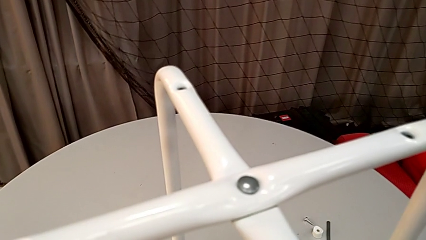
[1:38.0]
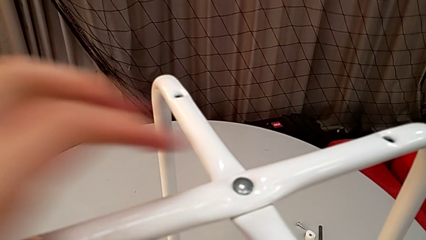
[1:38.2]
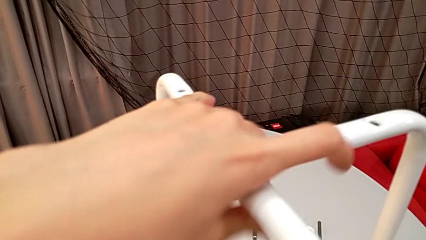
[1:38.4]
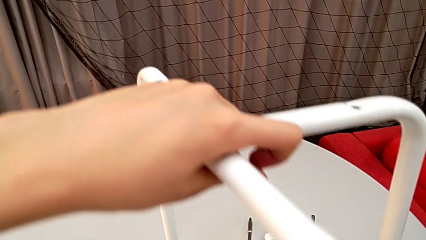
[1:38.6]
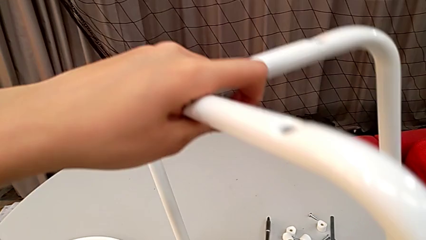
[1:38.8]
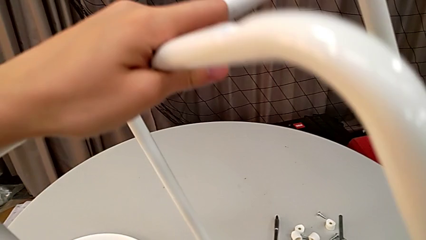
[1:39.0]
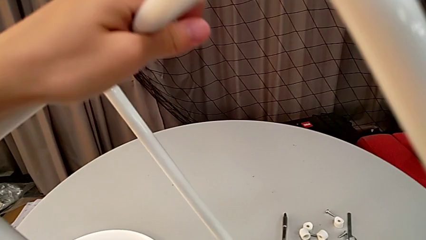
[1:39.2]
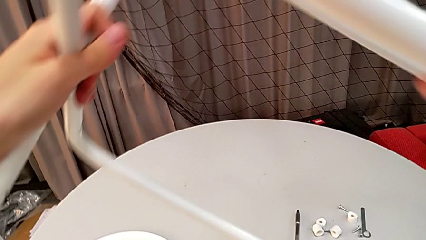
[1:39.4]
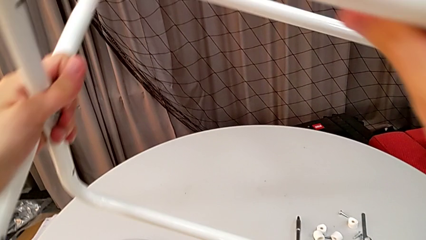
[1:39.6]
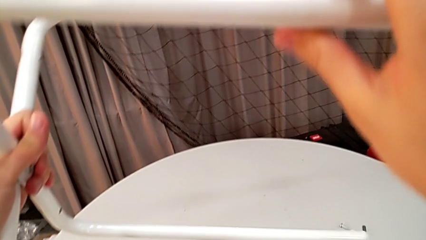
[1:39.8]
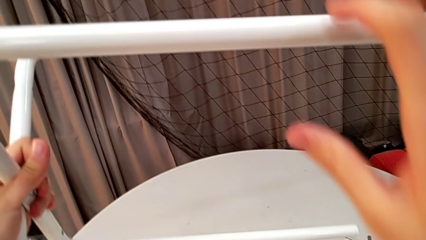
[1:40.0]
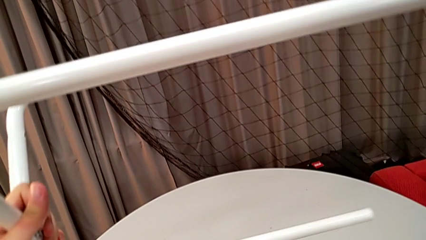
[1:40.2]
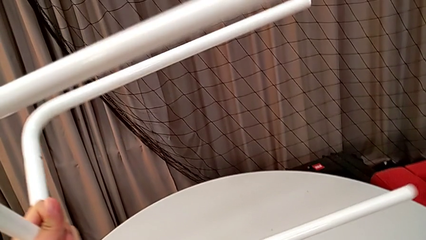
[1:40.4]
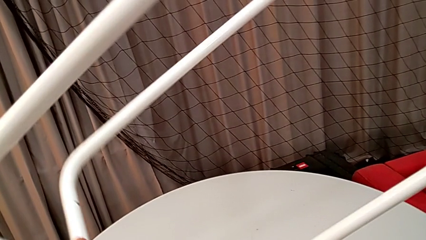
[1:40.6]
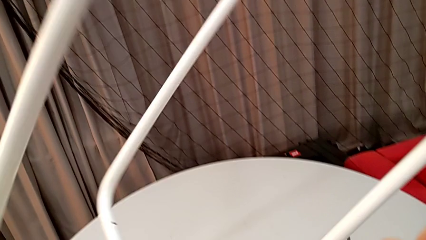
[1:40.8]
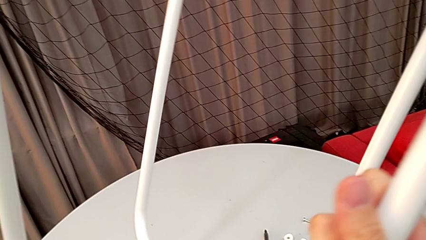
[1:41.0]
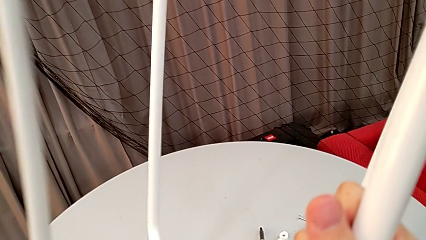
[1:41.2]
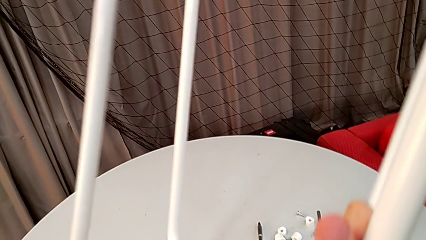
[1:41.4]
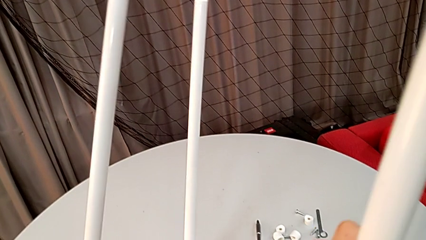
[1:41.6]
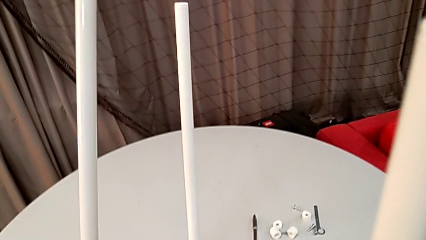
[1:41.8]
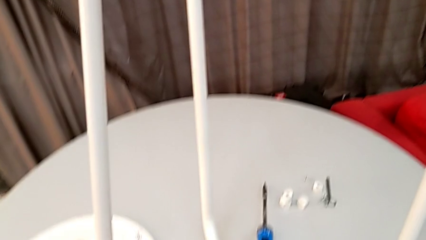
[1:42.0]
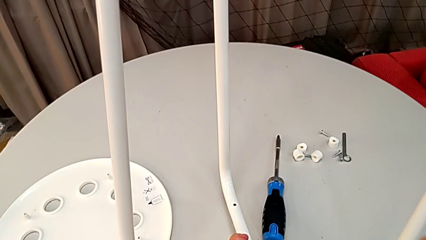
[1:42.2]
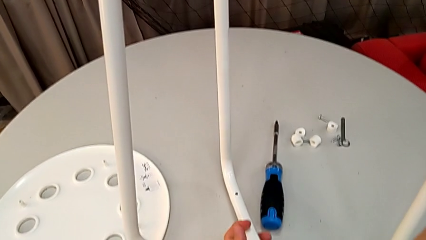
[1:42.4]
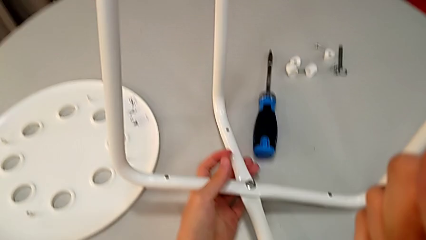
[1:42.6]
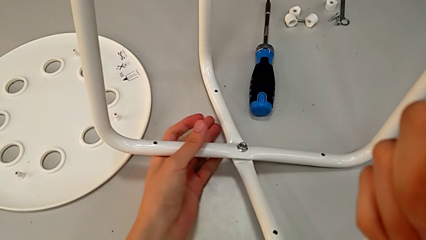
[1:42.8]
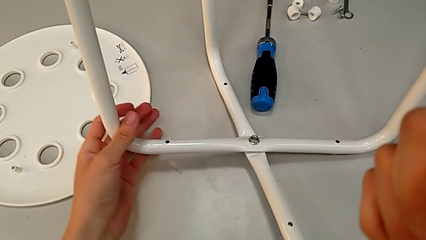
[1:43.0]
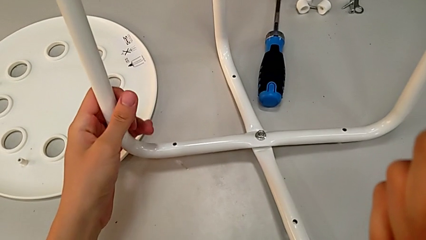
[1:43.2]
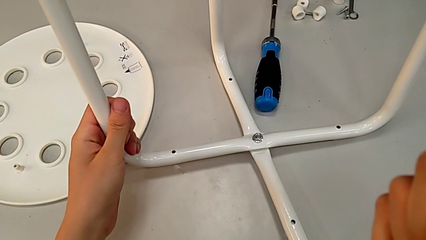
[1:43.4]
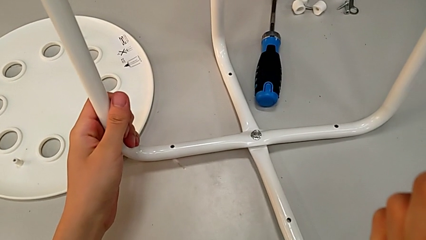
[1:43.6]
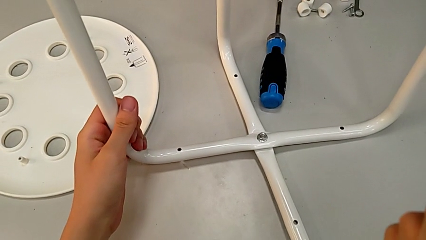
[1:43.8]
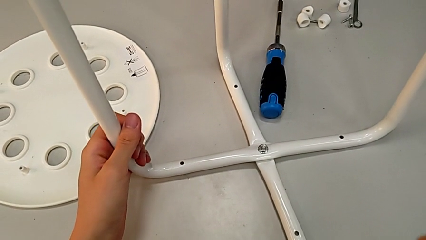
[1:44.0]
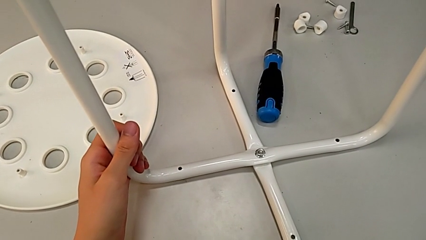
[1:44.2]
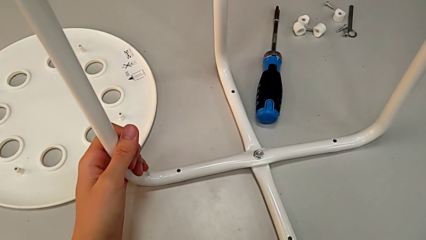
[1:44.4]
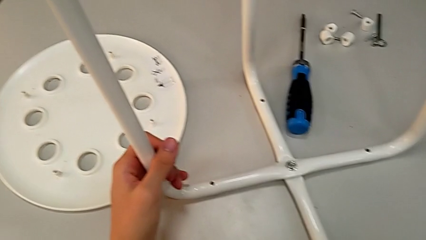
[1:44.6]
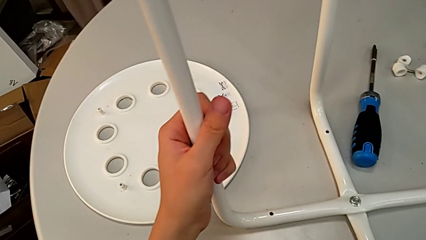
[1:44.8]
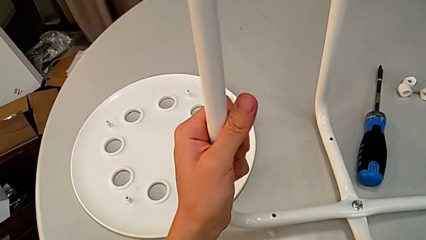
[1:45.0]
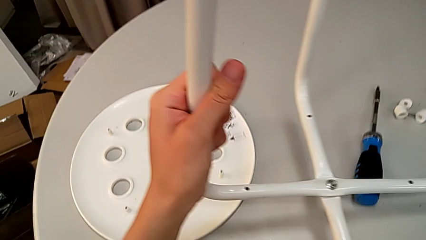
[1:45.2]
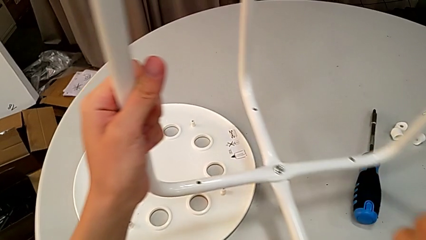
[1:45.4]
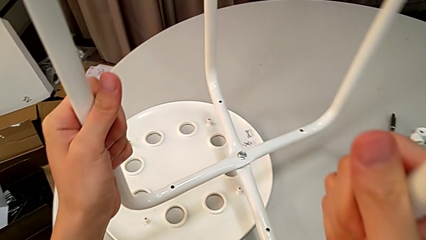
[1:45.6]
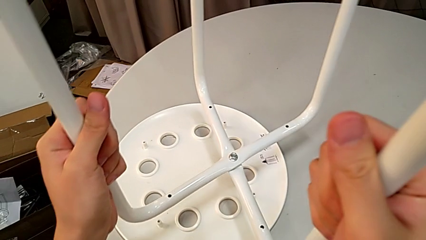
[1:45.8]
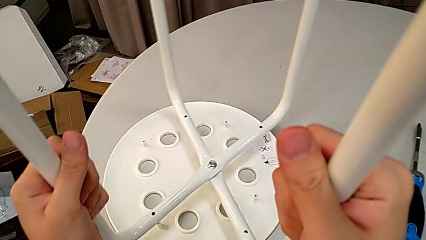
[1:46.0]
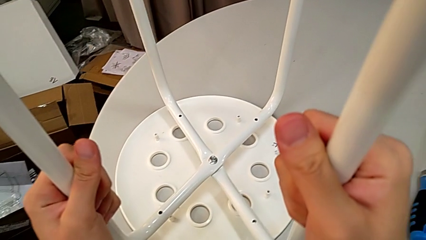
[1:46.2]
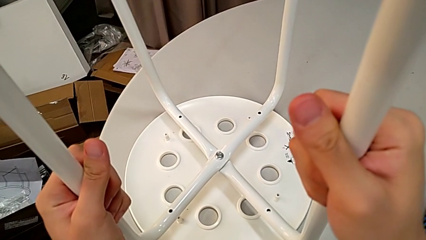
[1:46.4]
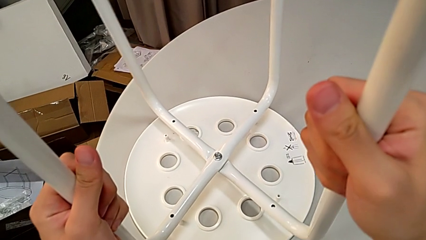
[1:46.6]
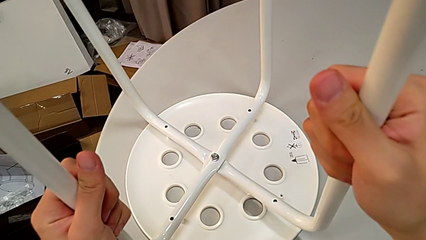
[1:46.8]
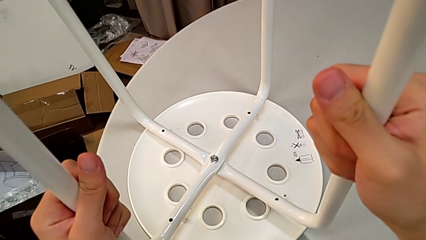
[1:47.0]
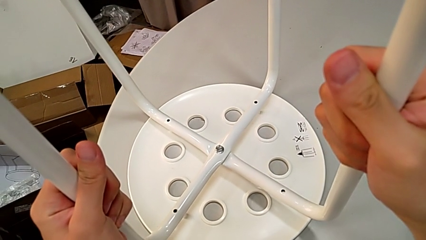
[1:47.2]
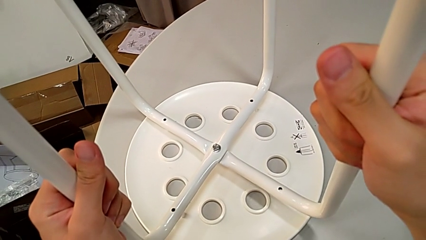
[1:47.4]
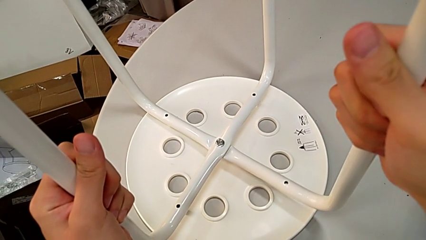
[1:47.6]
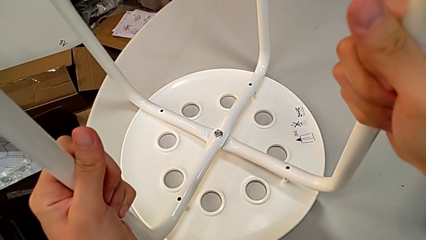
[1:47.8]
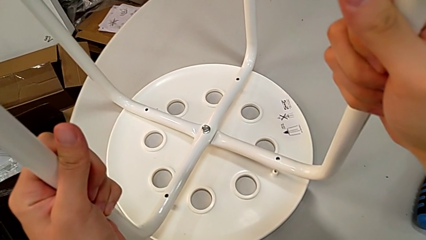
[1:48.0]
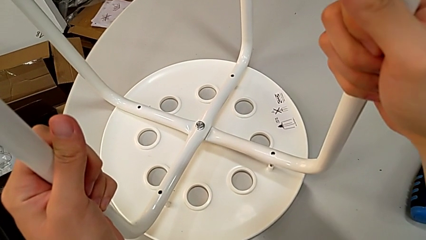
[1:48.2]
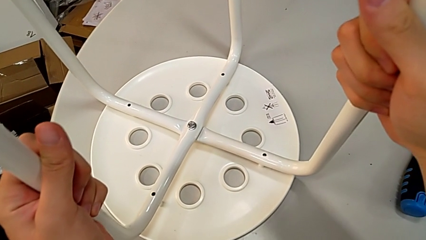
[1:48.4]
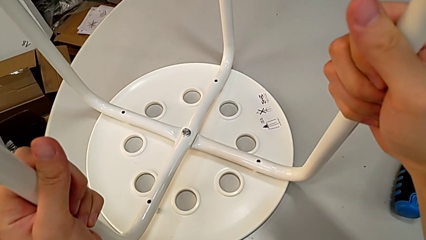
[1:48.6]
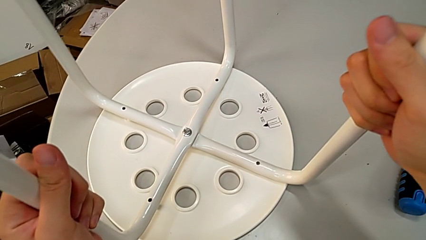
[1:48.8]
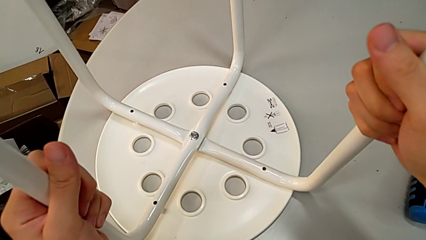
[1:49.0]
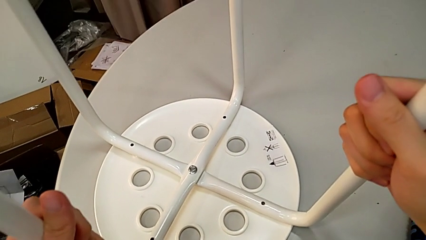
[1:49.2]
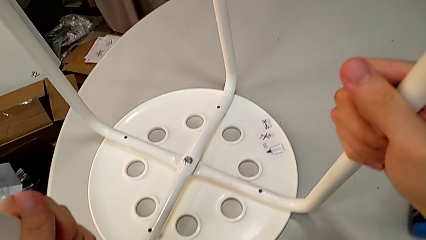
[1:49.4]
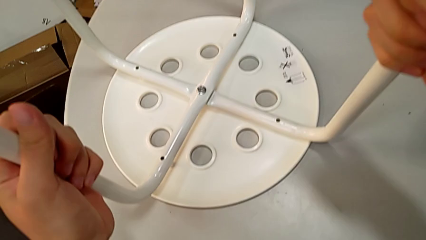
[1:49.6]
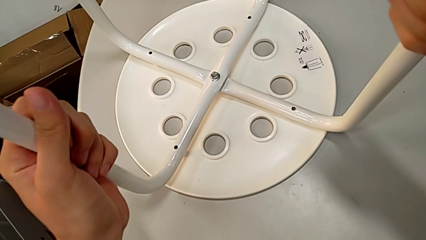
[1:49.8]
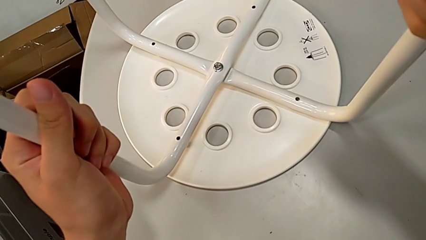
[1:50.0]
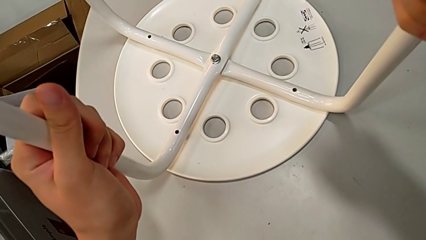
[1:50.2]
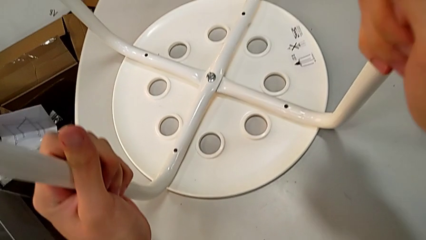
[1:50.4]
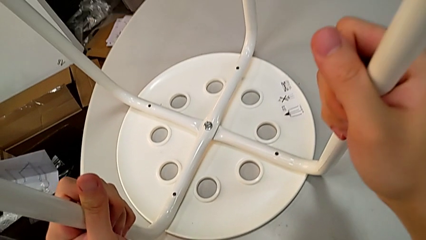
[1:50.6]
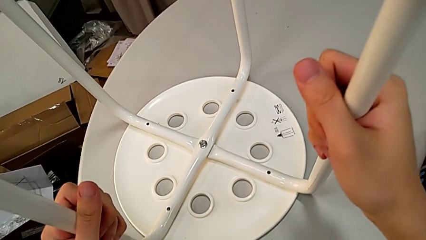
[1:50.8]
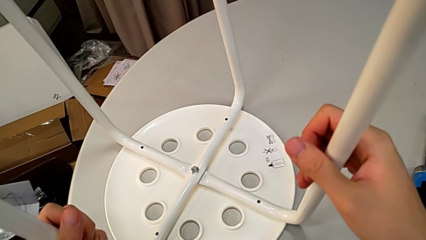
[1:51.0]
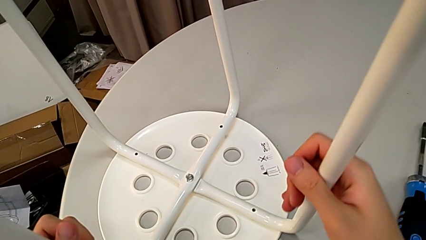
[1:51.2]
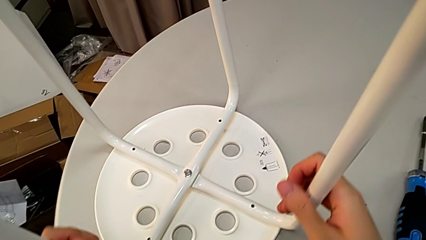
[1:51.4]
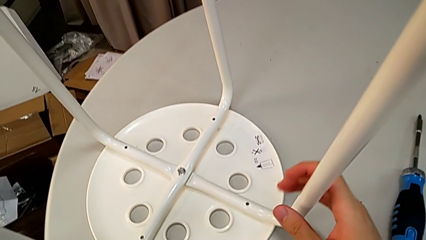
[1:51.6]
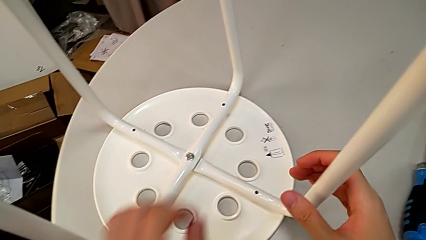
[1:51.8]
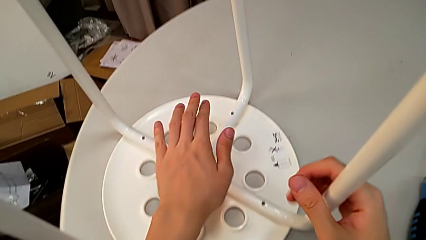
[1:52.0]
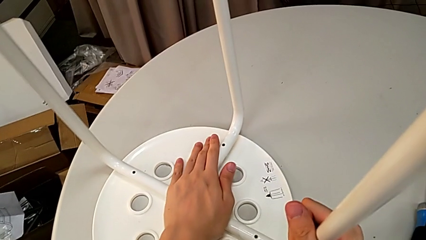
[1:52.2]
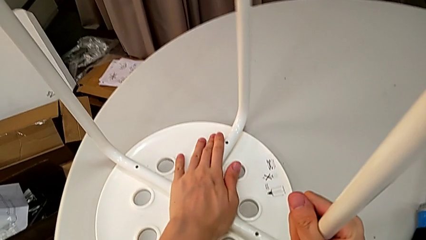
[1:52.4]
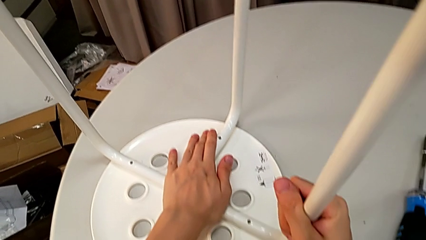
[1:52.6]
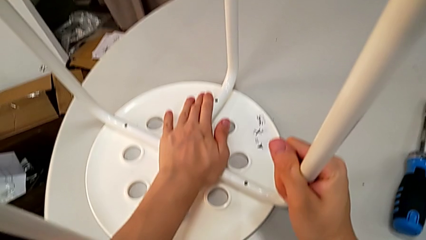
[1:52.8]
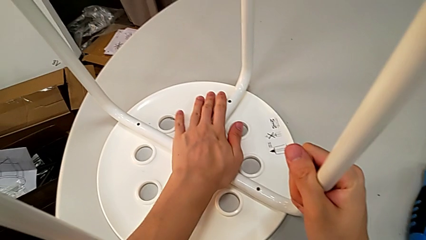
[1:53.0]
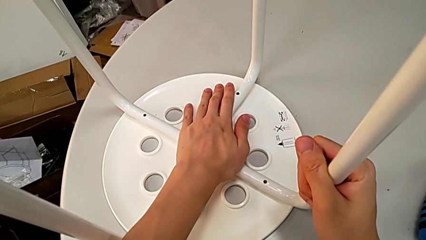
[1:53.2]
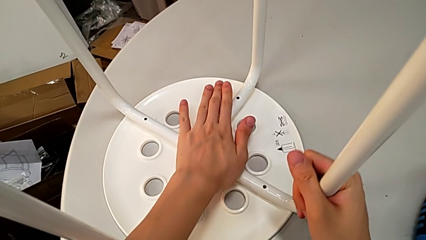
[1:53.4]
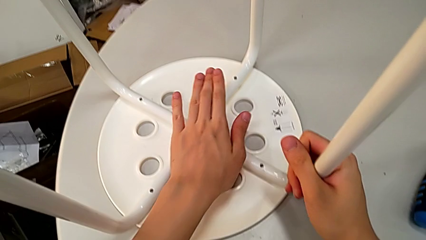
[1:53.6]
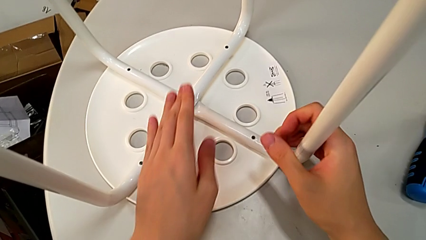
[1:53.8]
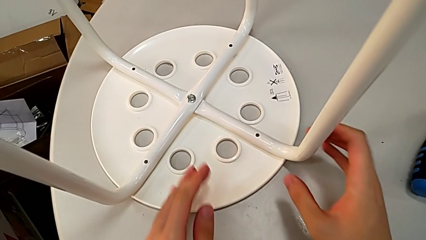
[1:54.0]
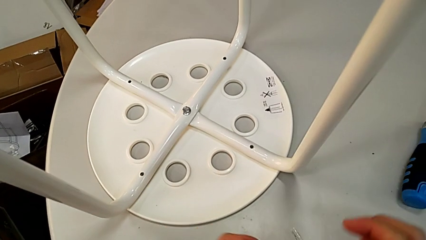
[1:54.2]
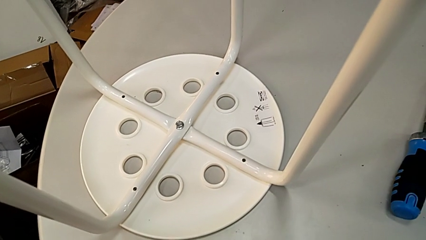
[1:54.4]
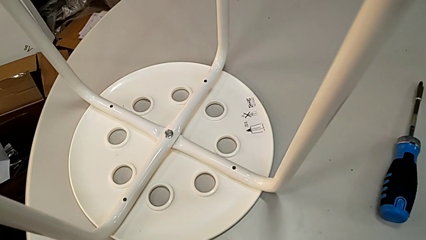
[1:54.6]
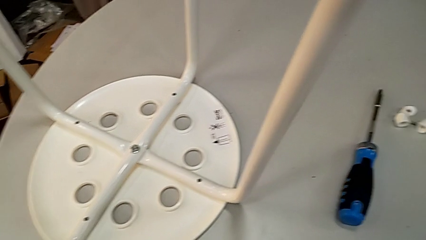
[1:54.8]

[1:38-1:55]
The camera wearer is assembling the legs to the seat. They grab the leg, rotate it, place it, grab it, approach the seat, place the leg, align it and approach the screw.
